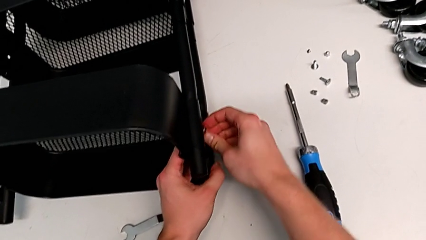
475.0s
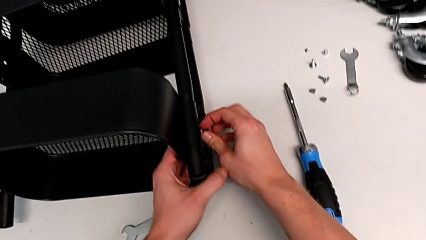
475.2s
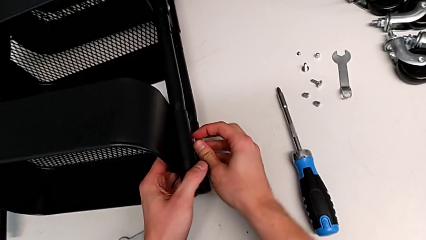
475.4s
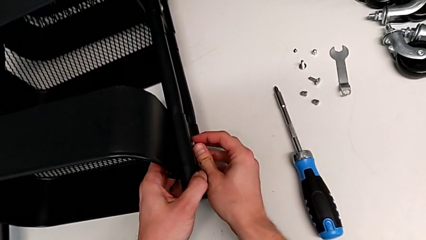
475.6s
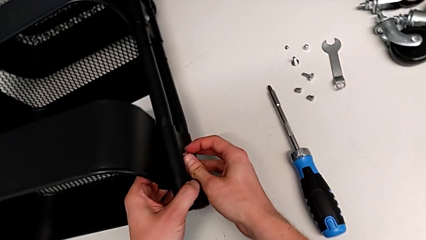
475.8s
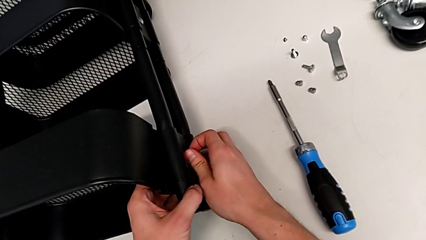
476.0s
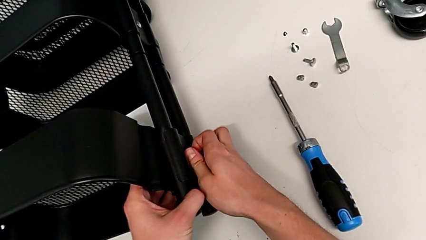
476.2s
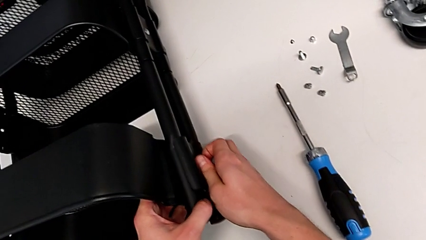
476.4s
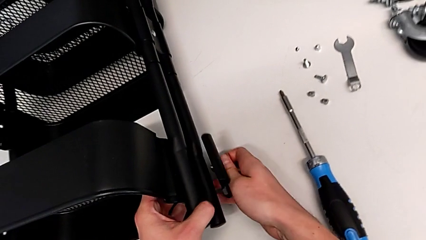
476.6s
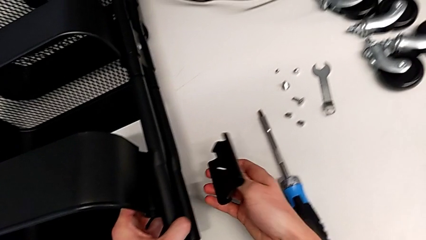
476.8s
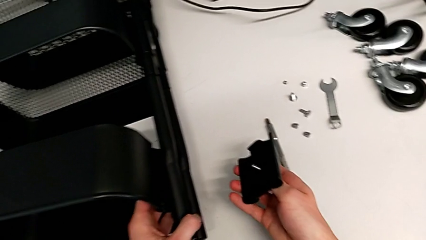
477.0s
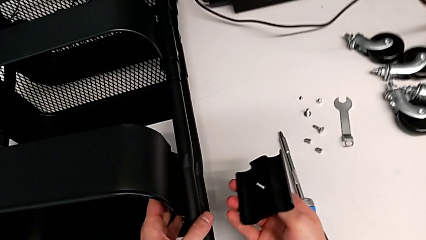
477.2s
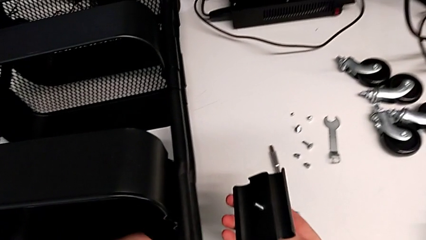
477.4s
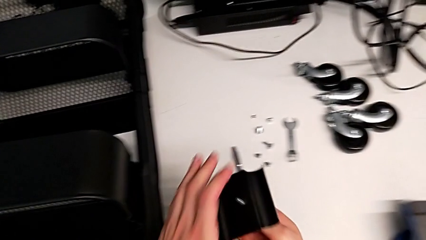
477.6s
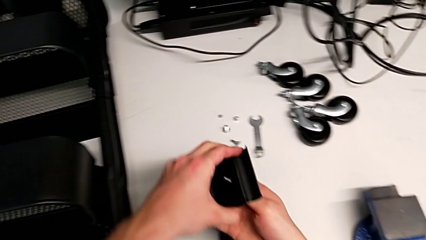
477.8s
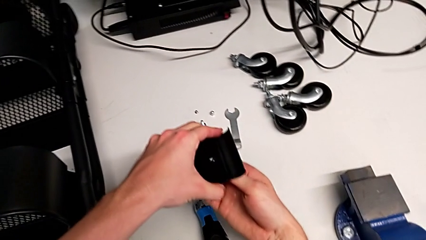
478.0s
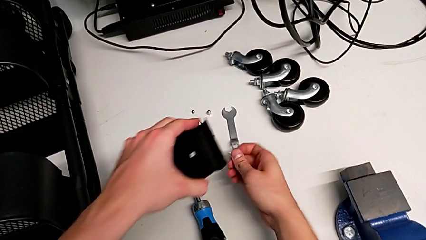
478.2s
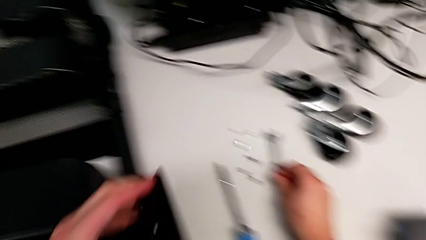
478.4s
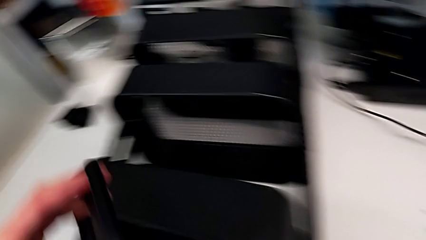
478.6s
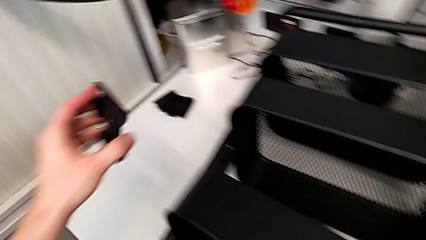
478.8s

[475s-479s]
The camera wearer is unscrewing the second screw from the top tray. They keep disassembling the bracket.

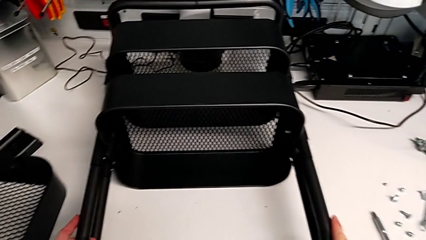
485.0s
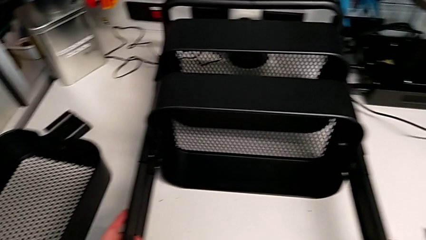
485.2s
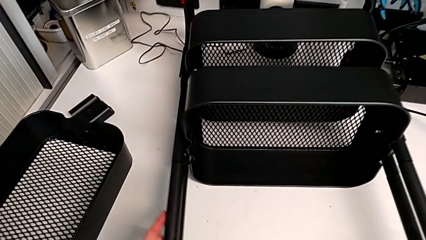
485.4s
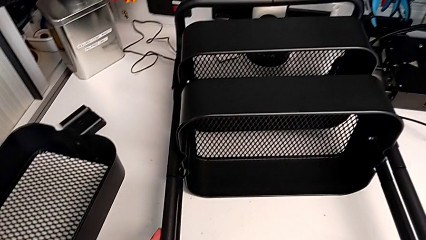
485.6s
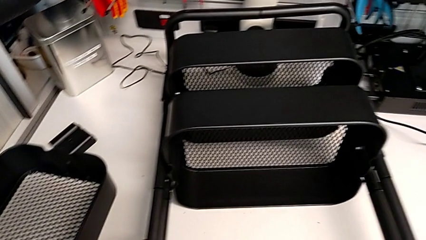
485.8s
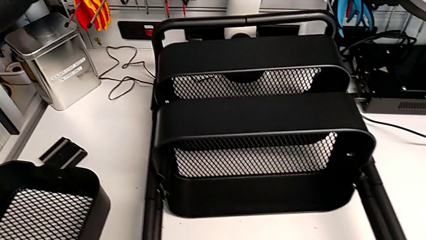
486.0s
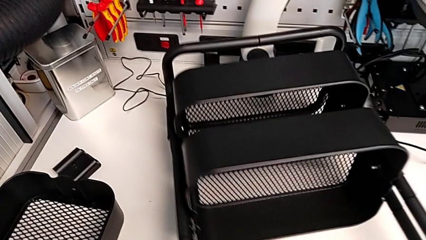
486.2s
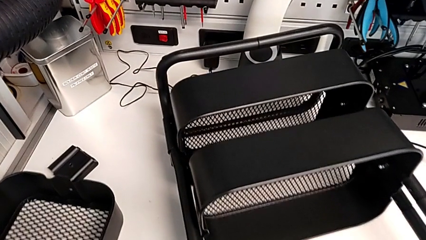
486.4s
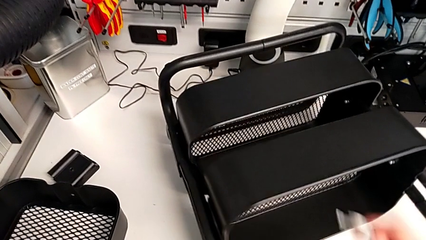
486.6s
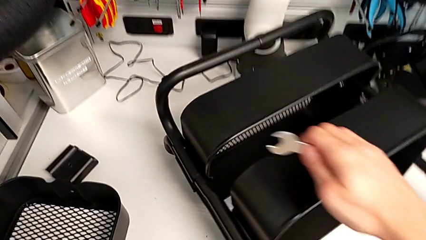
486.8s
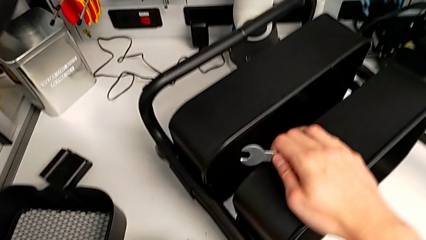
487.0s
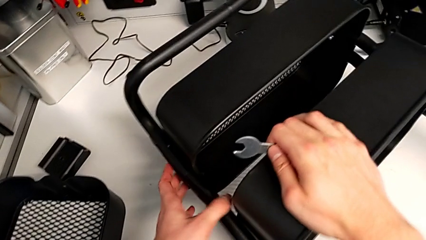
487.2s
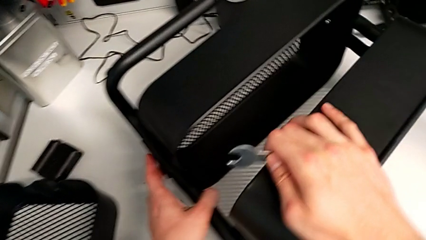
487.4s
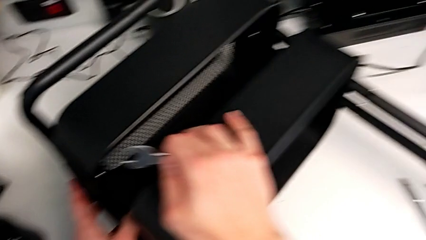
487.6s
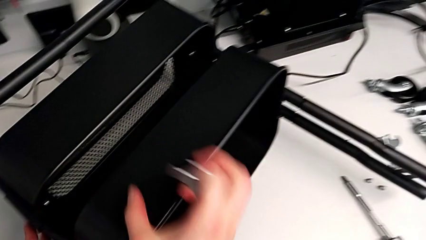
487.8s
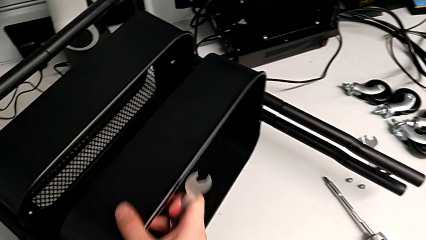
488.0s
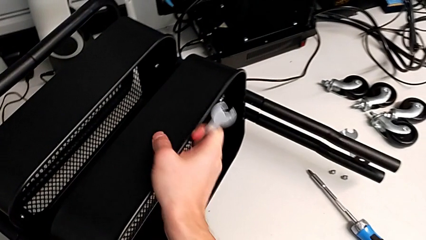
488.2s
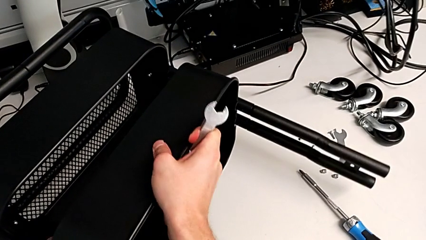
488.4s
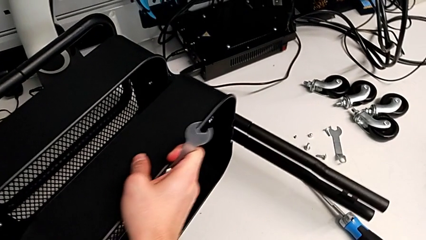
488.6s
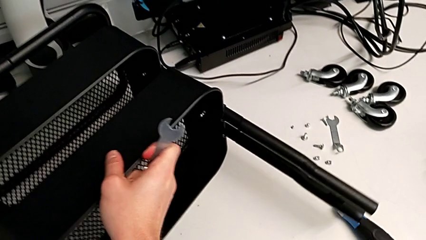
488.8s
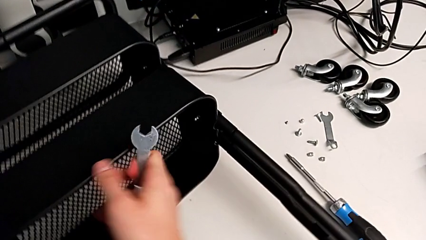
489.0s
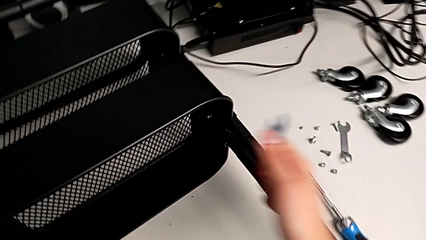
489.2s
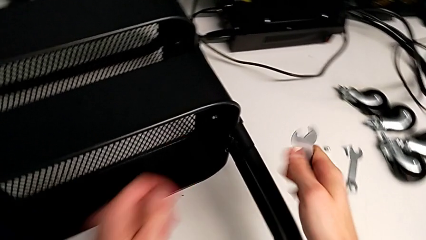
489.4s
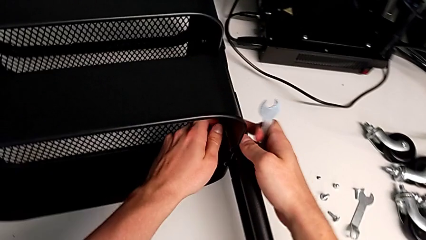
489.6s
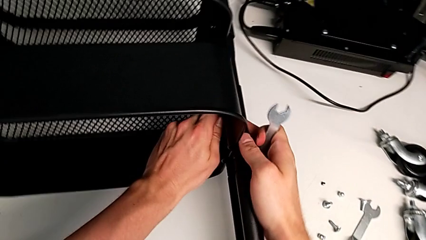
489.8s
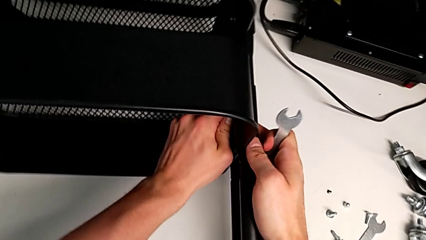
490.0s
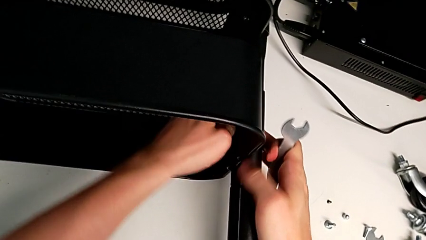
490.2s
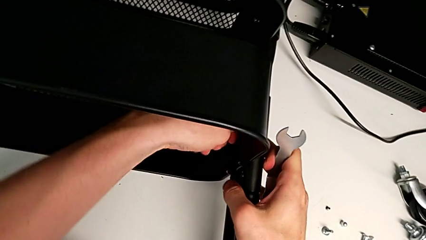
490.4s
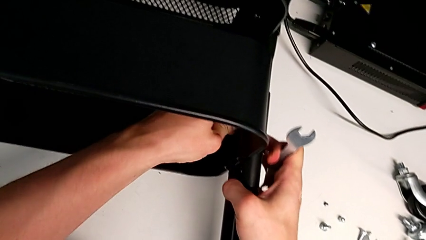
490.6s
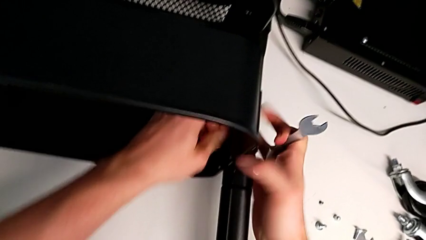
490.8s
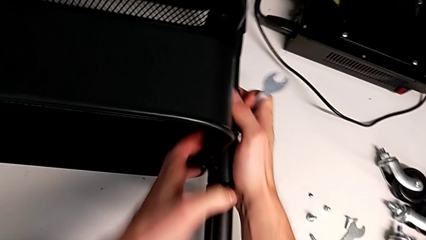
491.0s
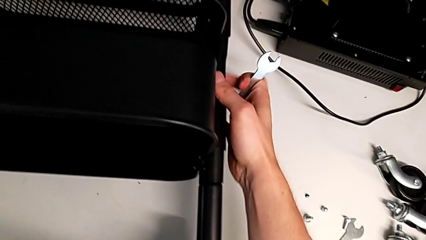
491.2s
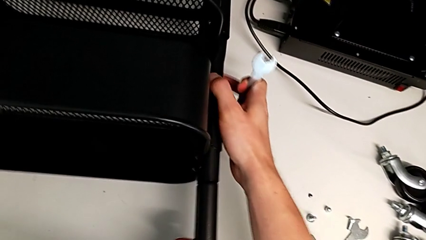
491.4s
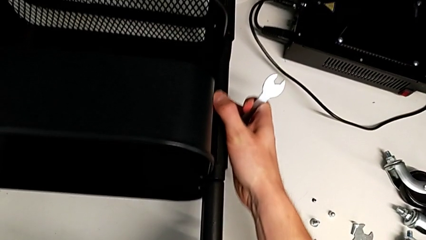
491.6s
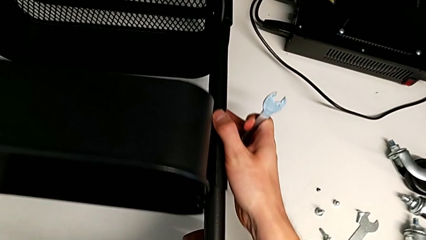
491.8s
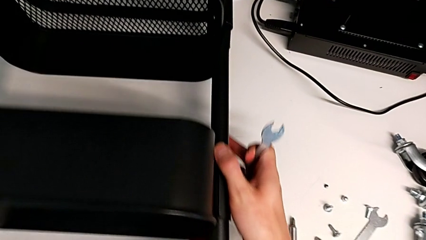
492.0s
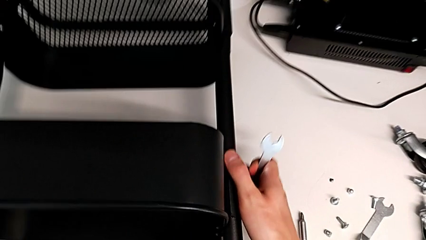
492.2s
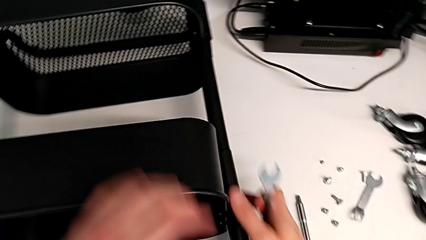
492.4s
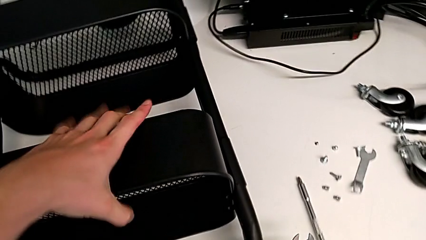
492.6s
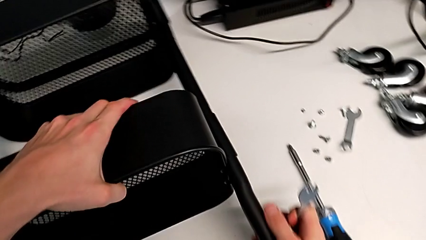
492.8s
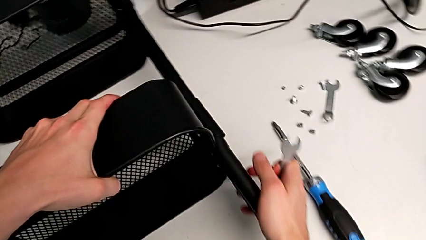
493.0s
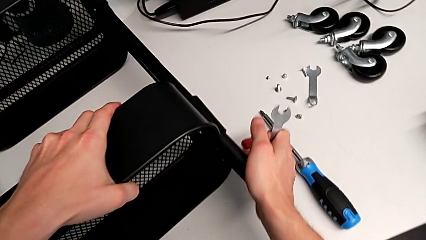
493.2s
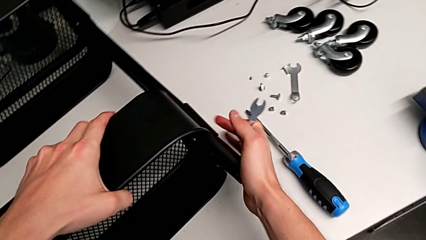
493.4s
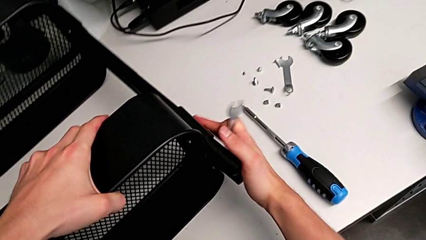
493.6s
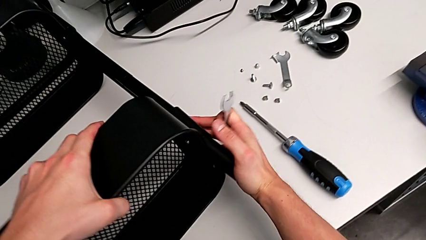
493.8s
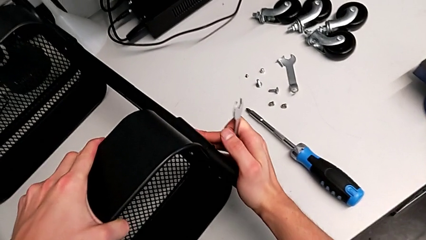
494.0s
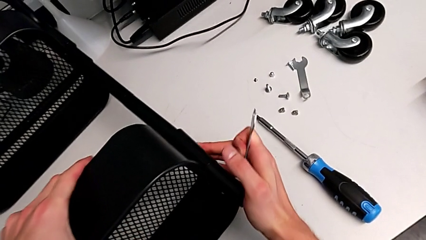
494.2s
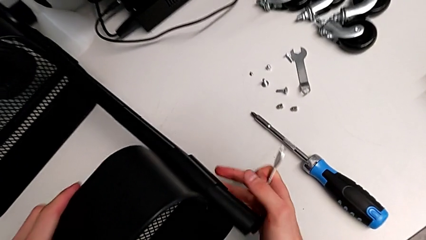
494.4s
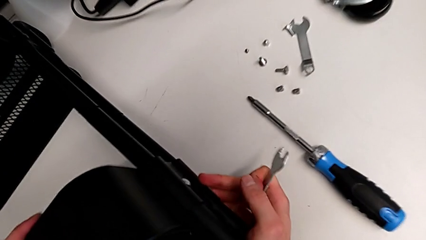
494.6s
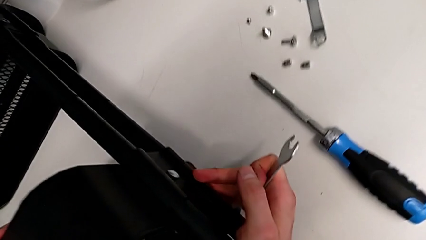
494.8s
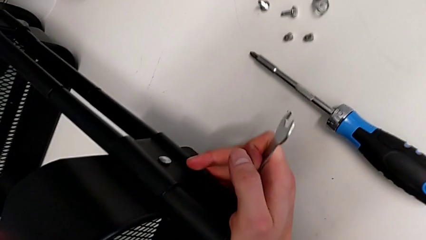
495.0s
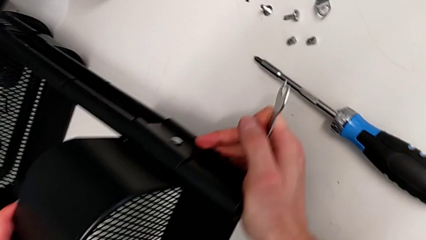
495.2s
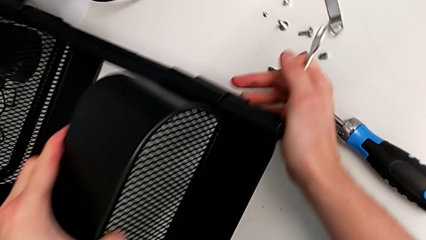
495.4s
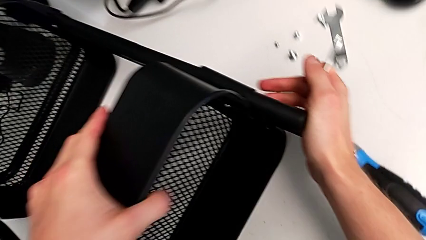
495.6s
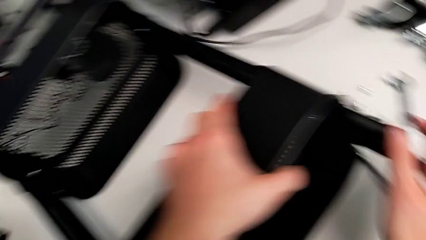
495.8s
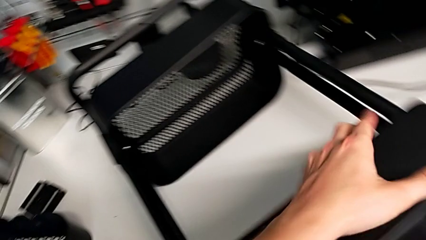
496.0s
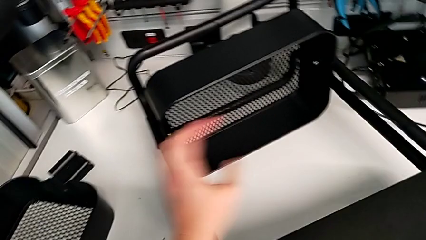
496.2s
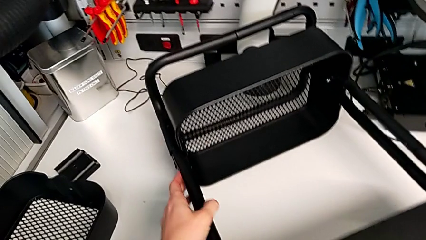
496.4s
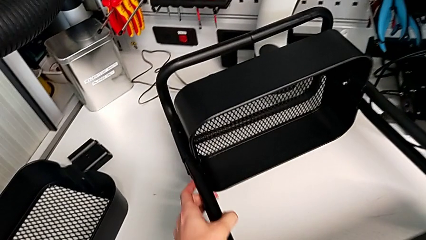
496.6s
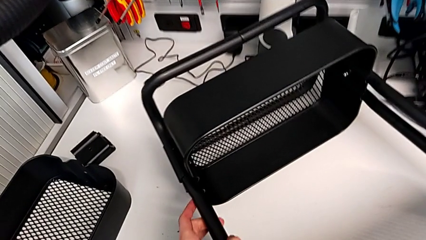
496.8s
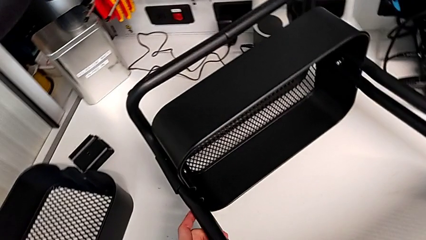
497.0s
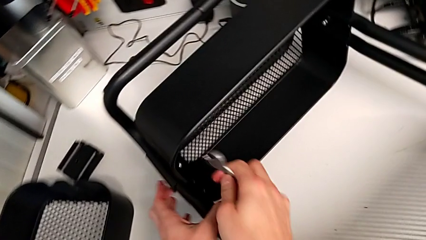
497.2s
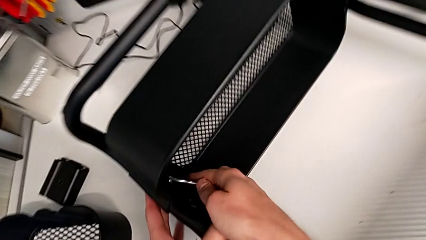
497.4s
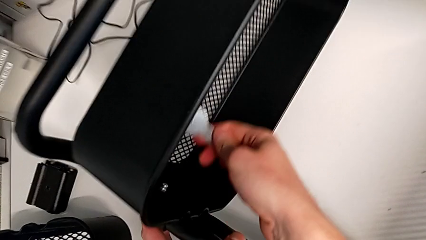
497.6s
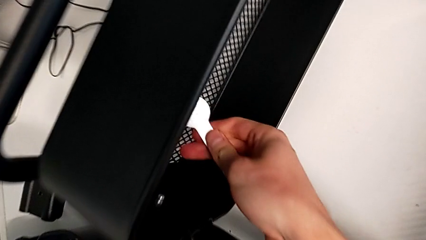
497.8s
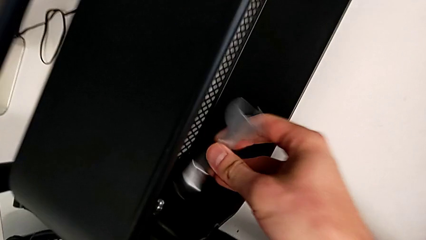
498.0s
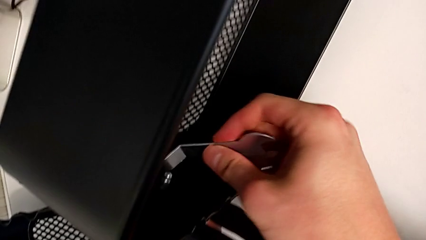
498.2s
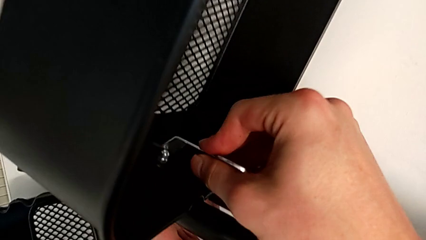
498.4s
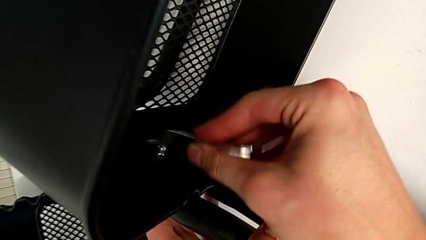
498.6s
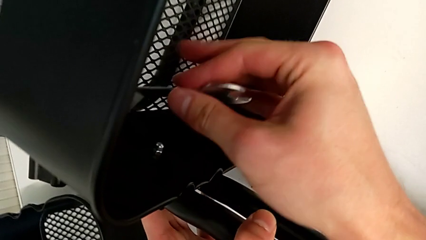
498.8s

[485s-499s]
The camera wearer is unscrewing the first screw from the bottom tray. They withdraw the tray.
